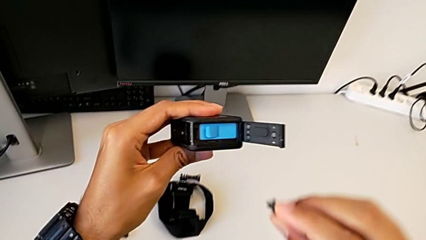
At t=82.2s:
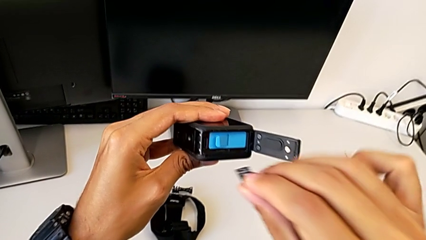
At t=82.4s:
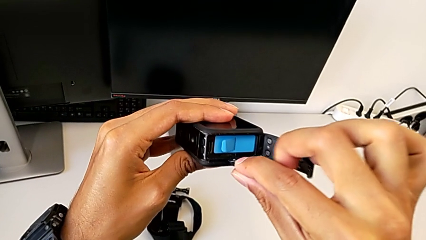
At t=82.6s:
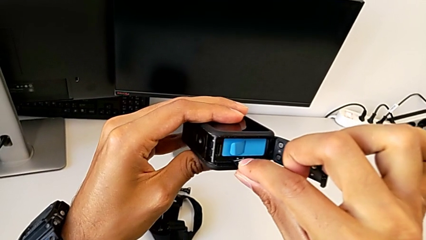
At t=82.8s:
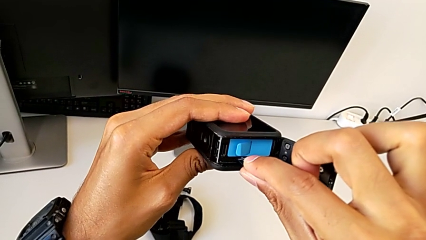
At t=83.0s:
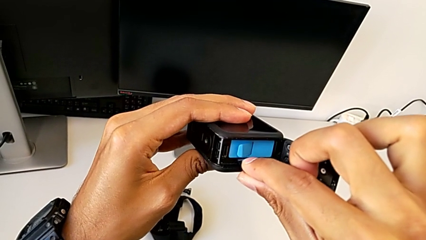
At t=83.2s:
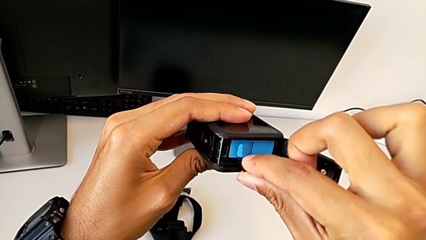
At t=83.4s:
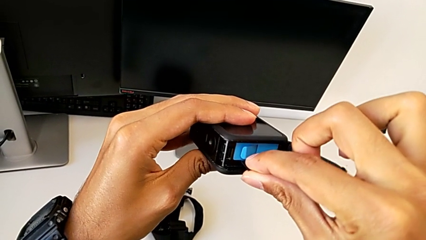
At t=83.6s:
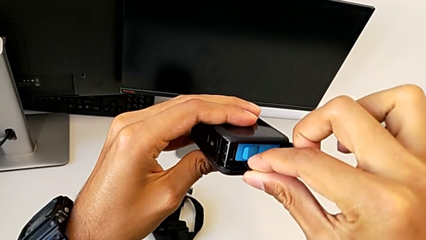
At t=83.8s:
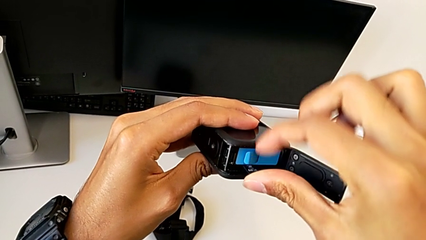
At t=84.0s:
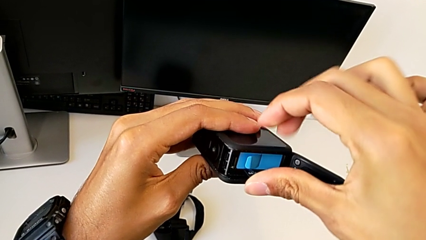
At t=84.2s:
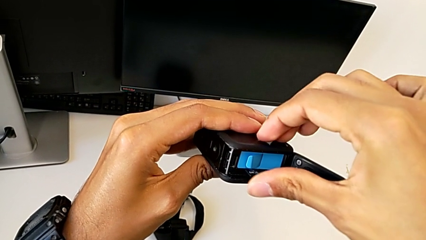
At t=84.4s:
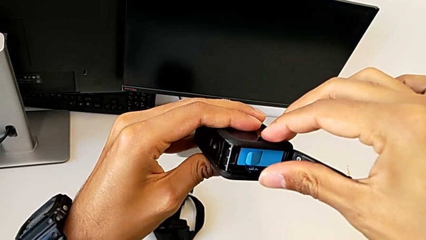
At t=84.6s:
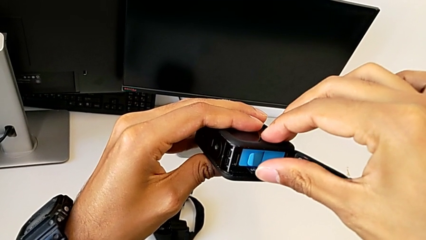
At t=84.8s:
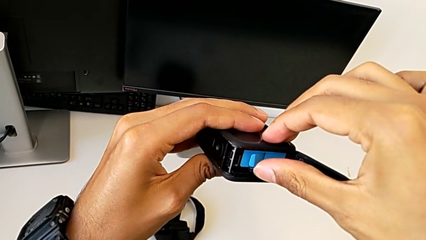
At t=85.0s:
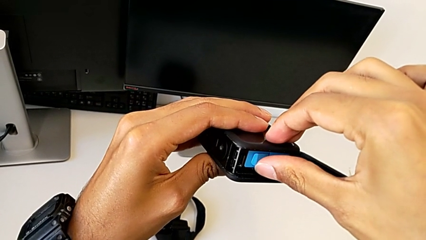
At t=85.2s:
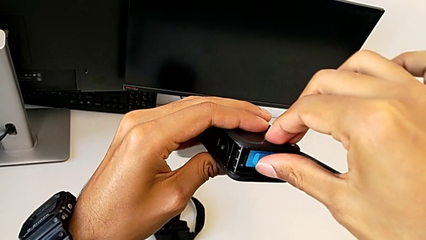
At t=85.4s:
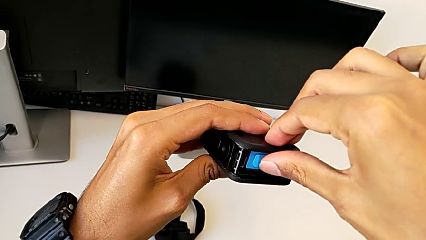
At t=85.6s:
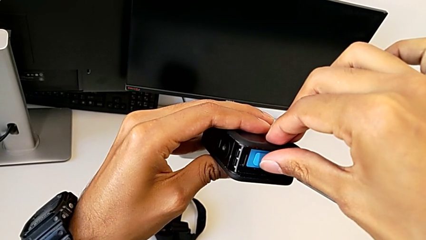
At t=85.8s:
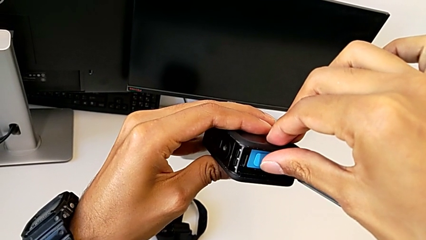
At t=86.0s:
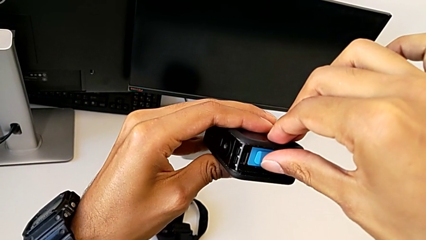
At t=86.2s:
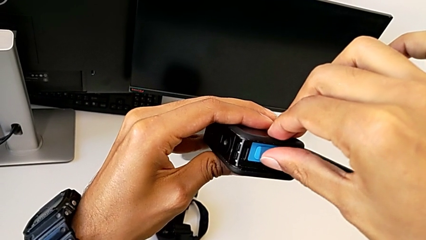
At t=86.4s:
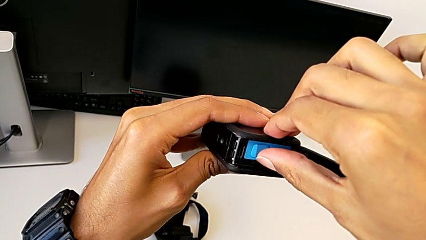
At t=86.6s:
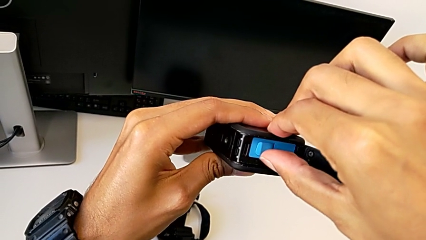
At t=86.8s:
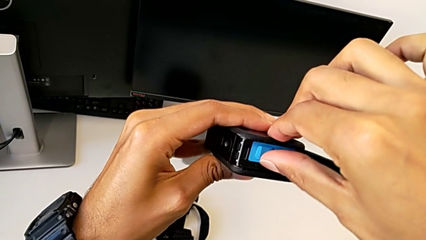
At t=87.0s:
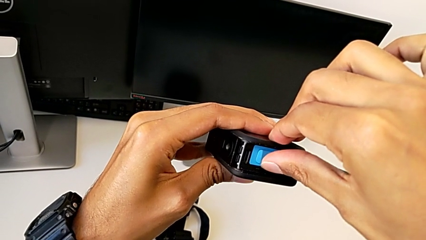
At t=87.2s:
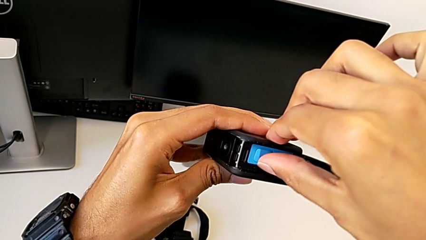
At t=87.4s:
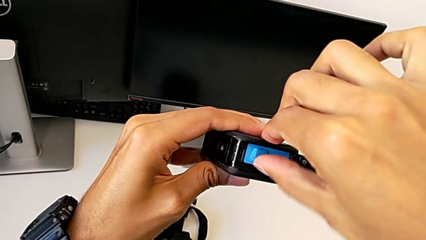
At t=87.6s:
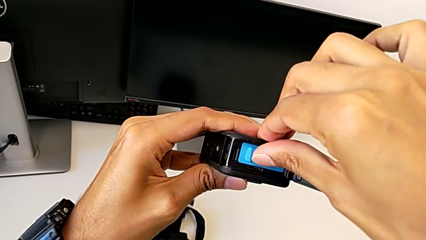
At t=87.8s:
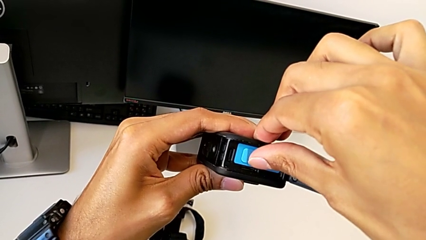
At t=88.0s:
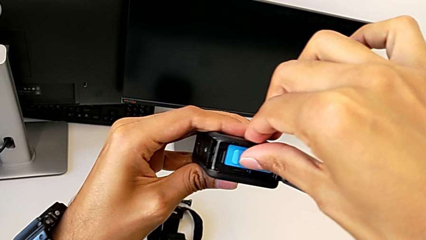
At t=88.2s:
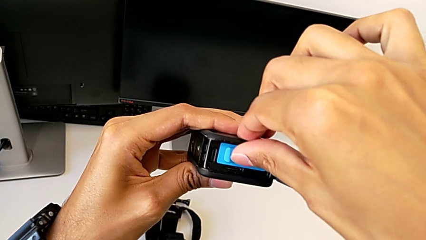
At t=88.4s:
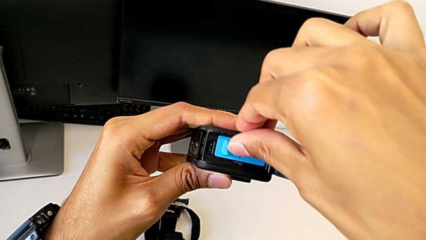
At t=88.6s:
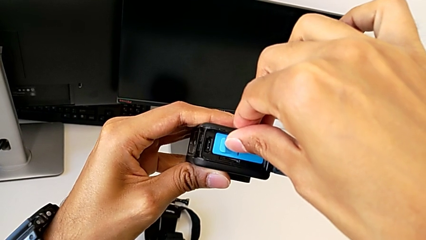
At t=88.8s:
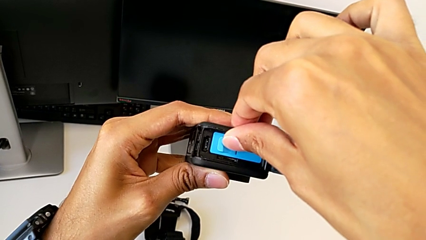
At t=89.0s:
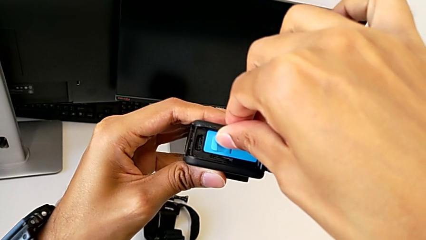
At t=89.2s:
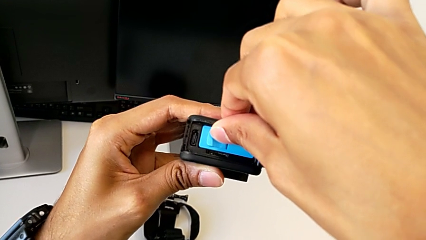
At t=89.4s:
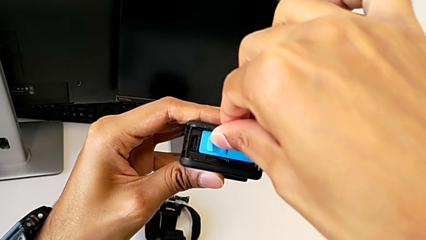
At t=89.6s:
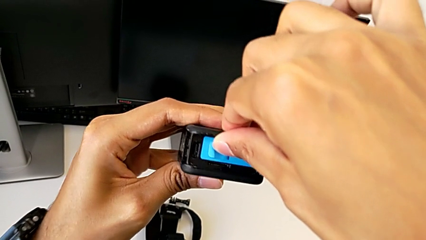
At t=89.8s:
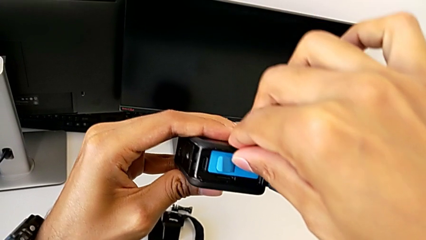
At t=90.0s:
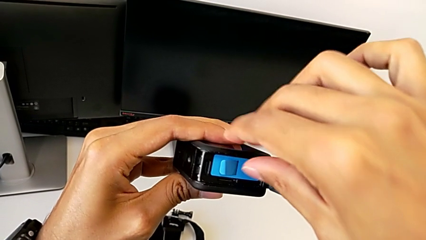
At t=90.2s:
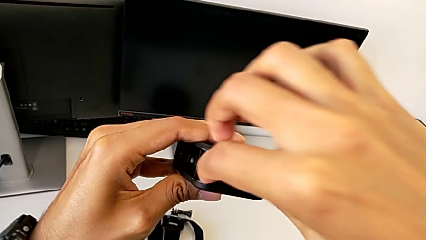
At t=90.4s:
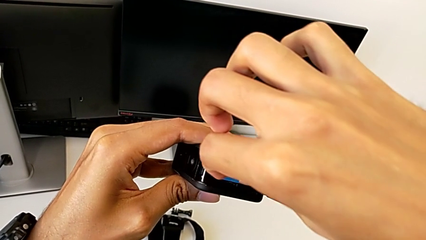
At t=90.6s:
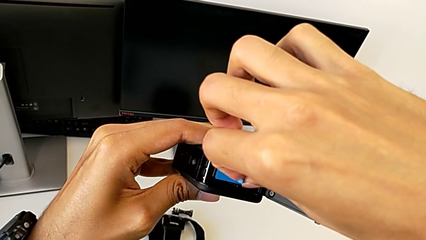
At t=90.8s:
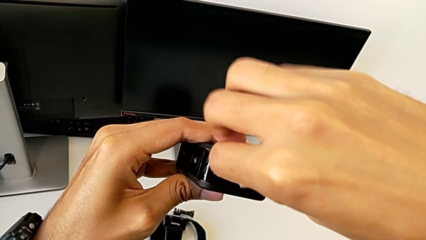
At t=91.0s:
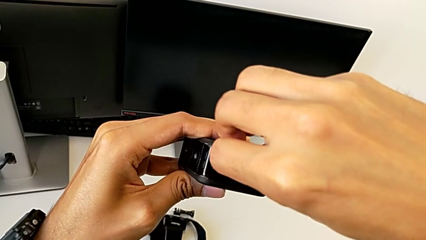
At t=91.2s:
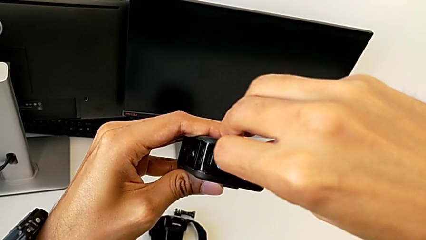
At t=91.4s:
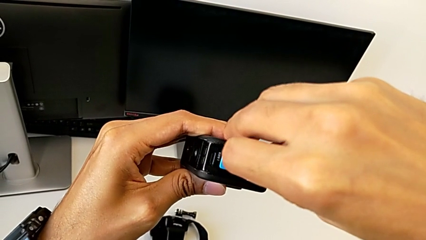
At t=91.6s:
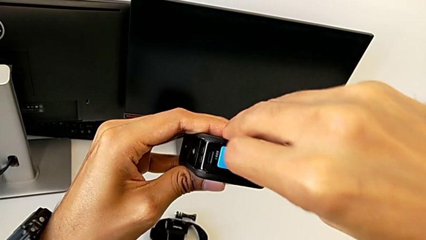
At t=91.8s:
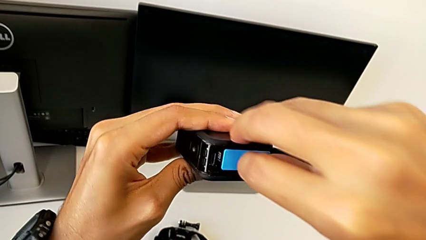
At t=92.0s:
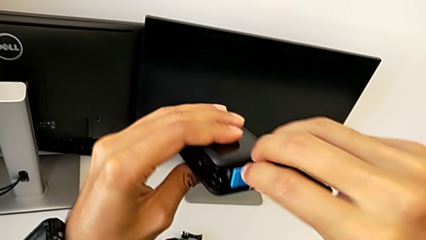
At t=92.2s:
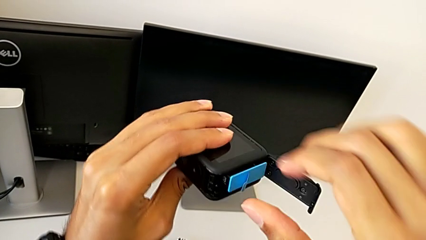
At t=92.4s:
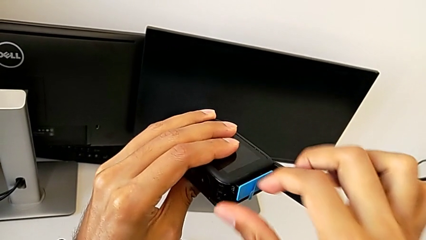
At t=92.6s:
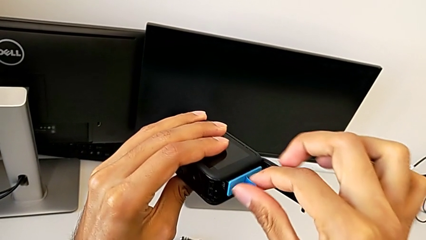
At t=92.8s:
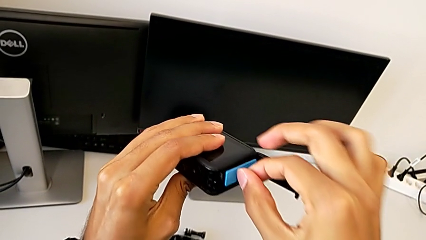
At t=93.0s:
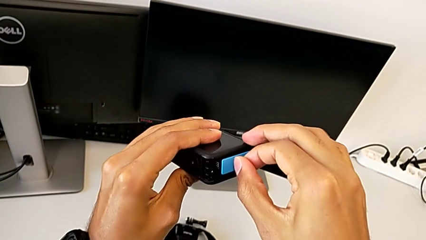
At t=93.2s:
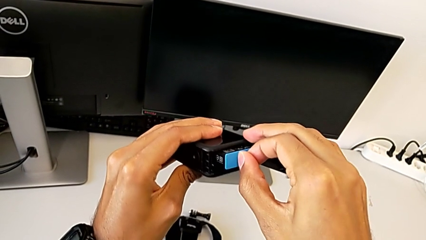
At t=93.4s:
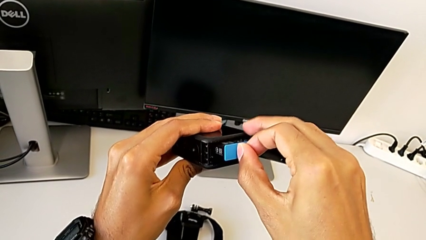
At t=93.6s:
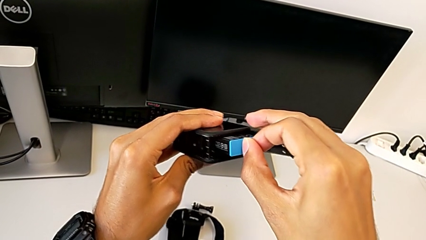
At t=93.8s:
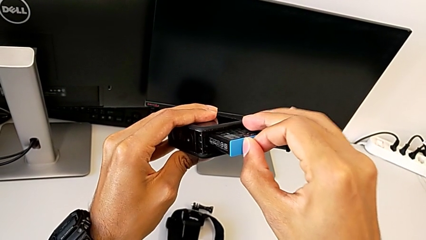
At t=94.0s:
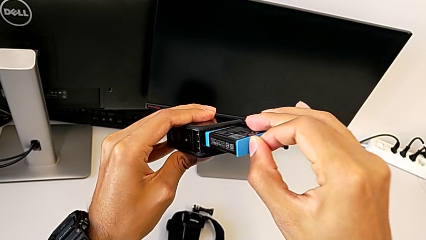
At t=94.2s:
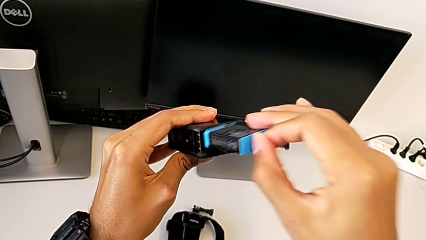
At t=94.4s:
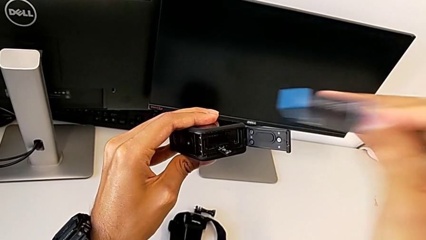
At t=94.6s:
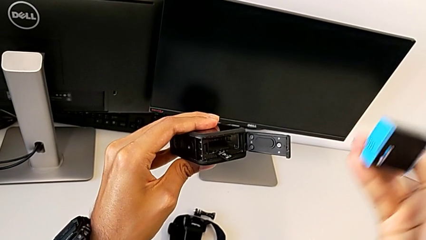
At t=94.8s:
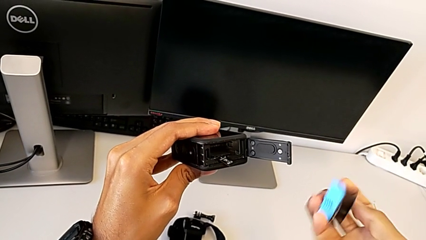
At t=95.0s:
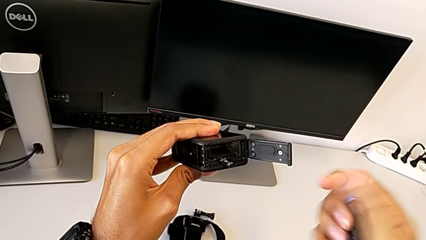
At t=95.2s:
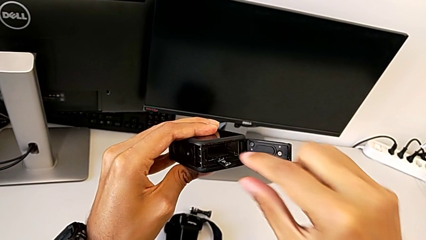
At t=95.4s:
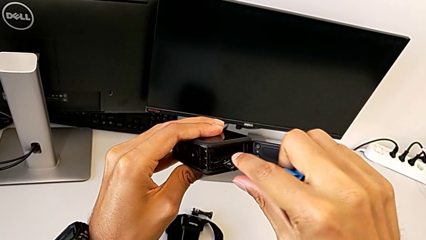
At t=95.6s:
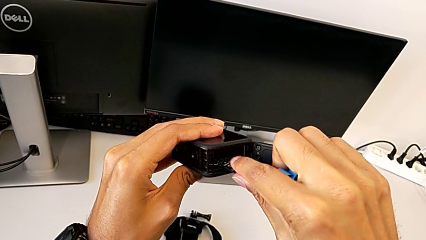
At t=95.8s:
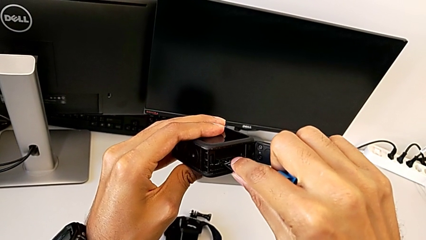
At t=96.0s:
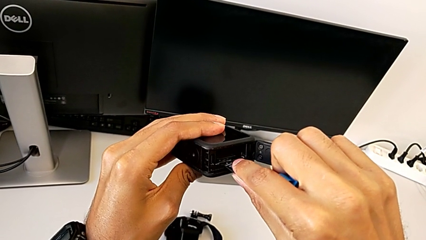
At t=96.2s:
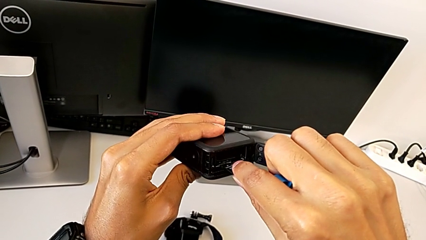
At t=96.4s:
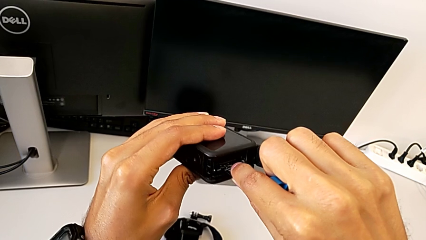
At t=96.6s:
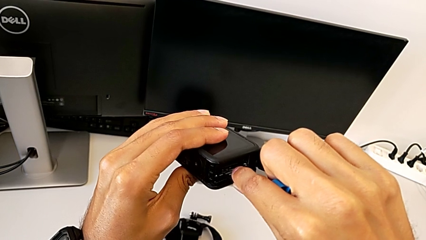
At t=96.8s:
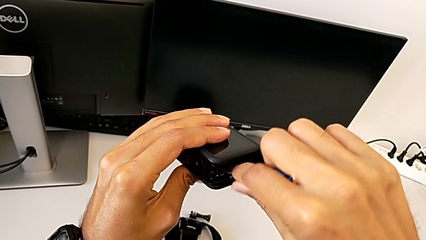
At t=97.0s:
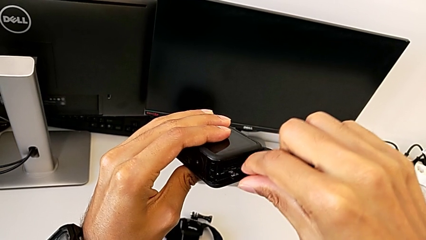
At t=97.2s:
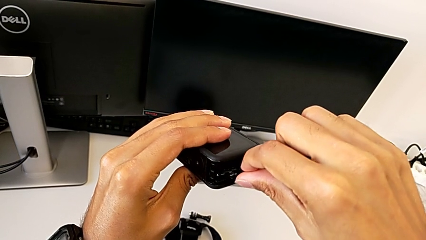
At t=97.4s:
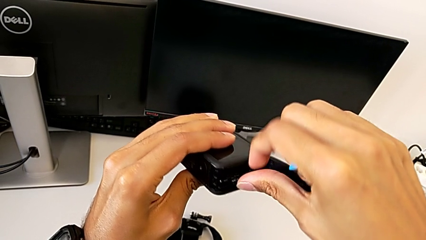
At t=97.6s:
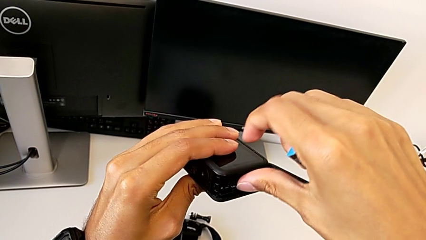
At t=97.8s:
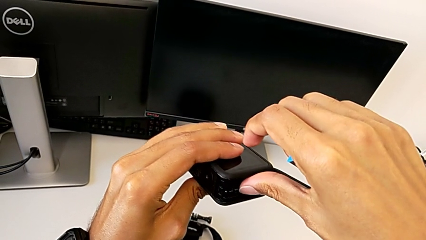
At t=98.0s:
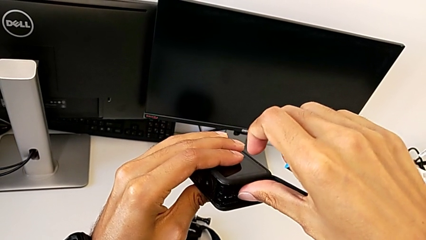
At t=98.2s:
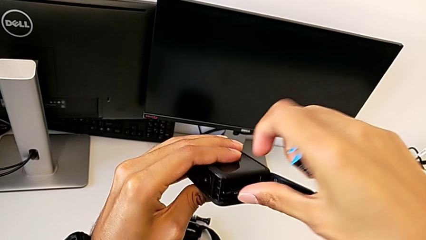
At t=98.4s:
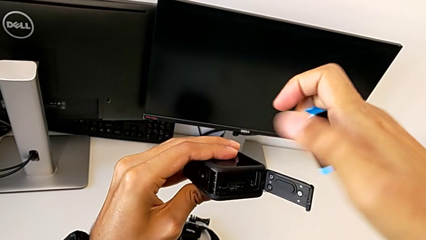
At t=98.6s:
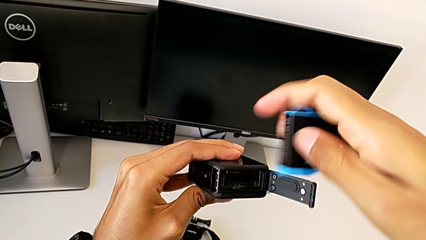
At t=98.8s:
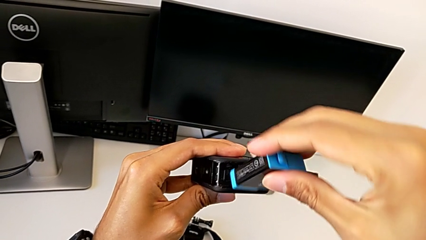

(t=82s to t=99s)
The camera wearer is exchanging the micro SD card. They keep inserting the SD card and withdraw the battery.
